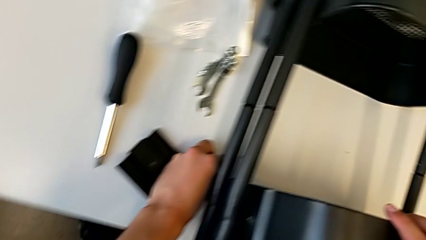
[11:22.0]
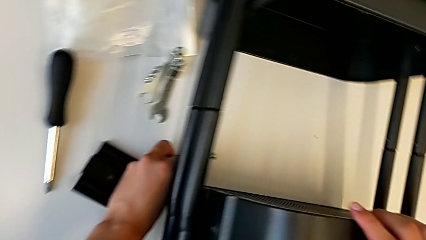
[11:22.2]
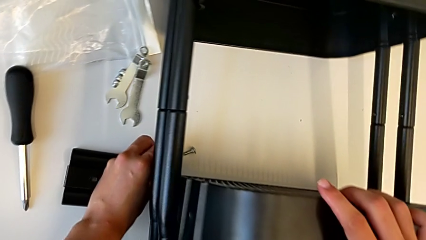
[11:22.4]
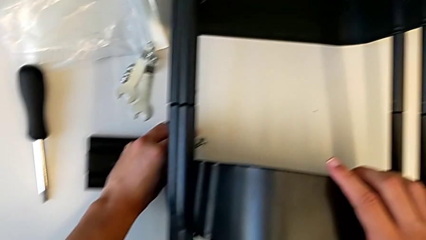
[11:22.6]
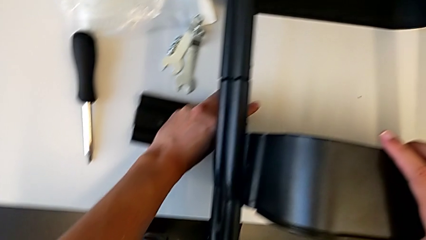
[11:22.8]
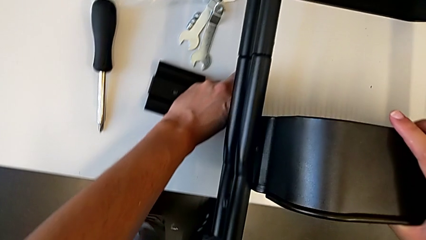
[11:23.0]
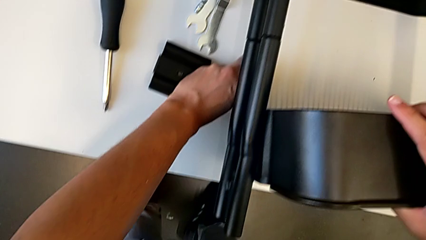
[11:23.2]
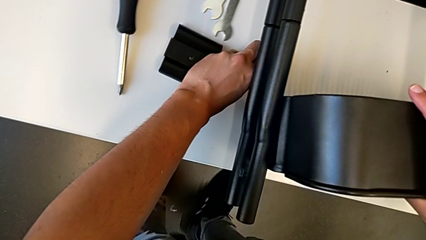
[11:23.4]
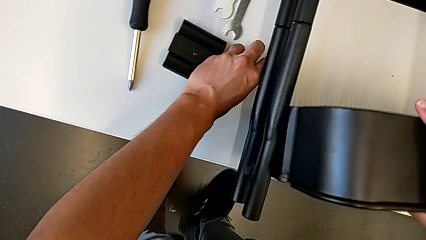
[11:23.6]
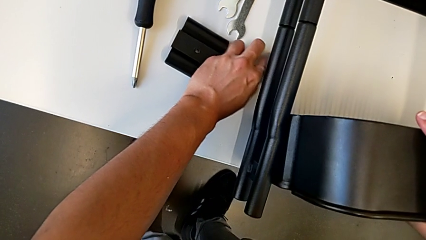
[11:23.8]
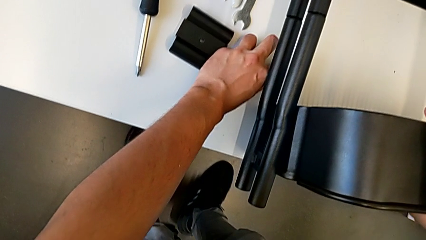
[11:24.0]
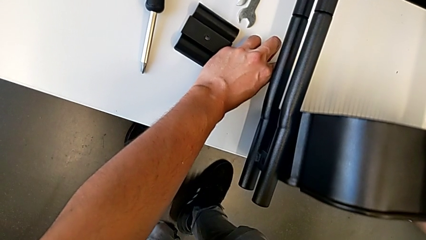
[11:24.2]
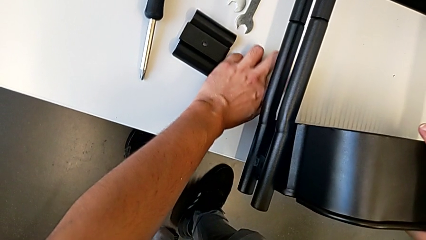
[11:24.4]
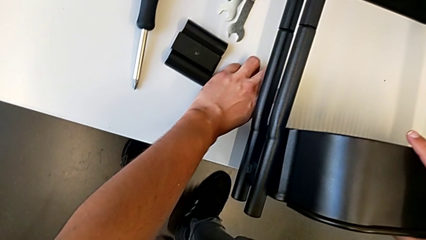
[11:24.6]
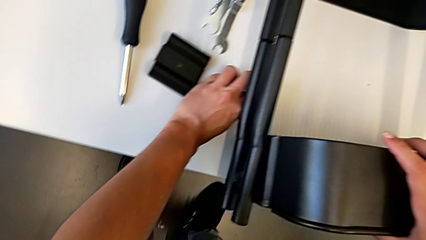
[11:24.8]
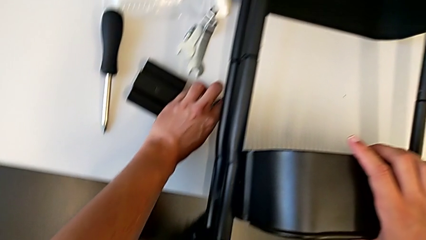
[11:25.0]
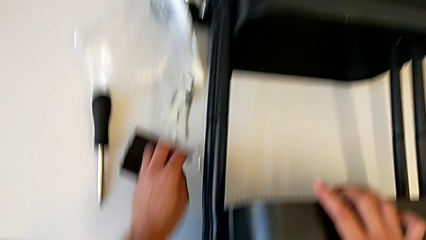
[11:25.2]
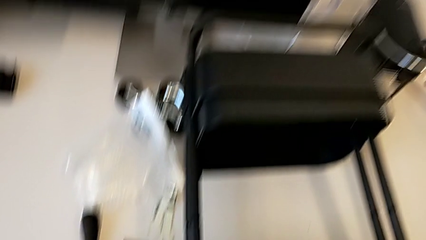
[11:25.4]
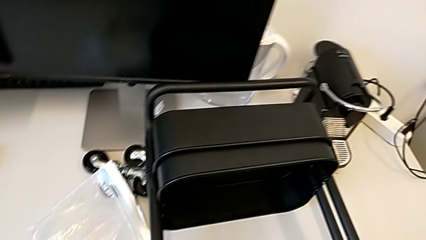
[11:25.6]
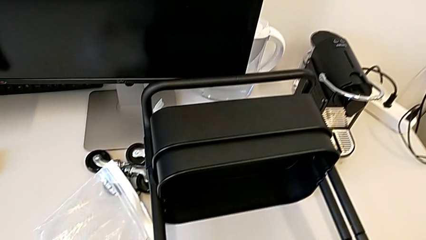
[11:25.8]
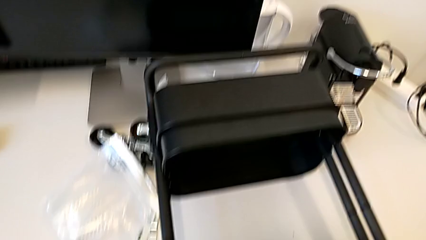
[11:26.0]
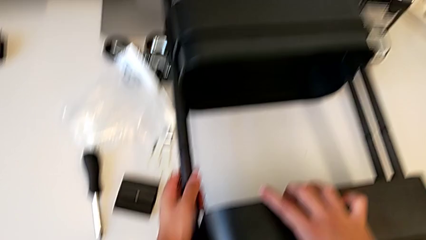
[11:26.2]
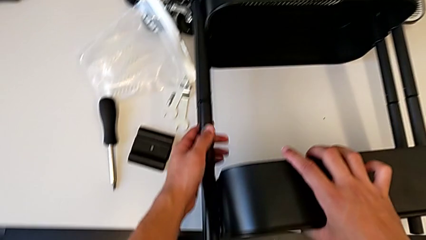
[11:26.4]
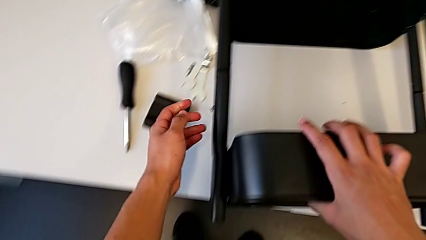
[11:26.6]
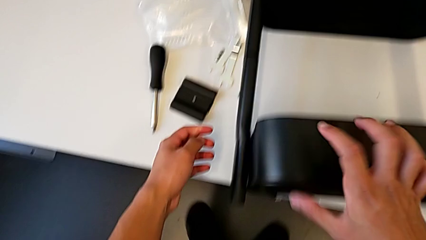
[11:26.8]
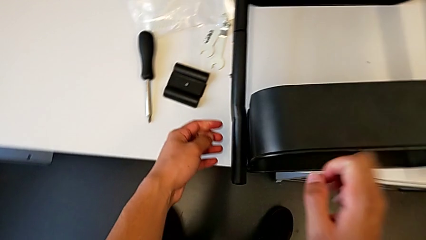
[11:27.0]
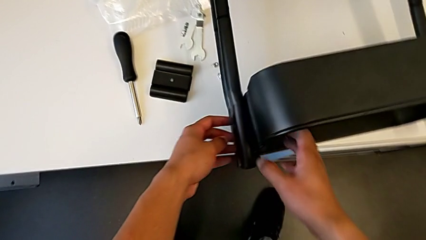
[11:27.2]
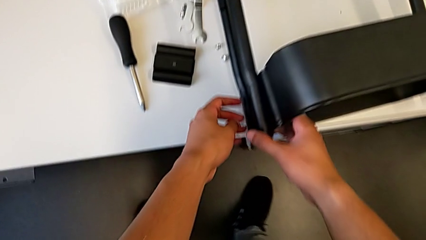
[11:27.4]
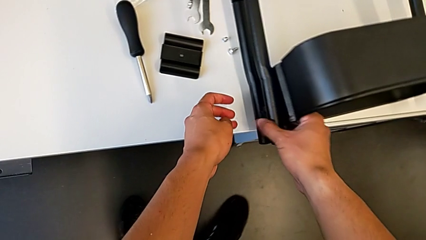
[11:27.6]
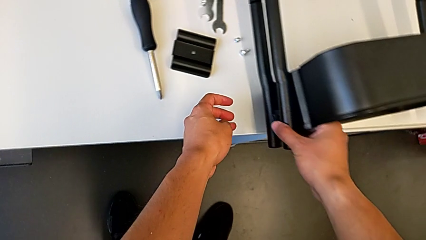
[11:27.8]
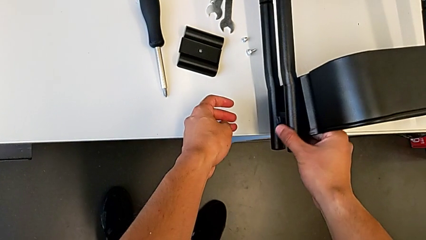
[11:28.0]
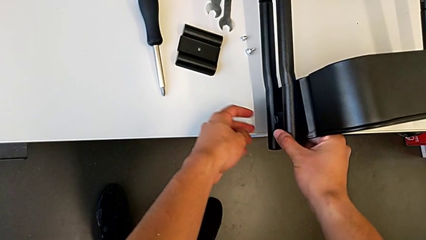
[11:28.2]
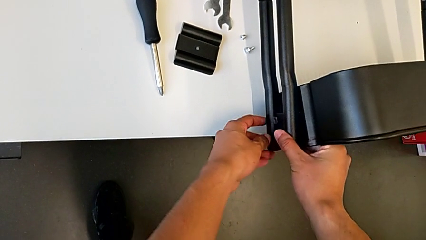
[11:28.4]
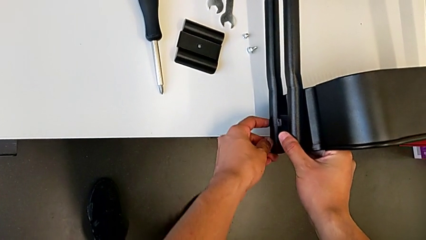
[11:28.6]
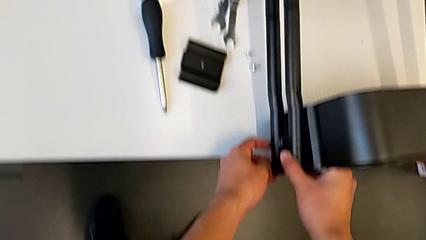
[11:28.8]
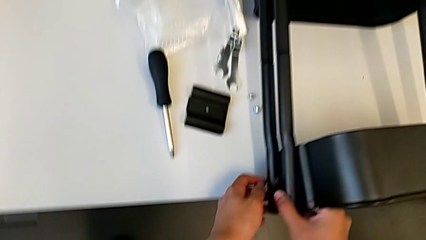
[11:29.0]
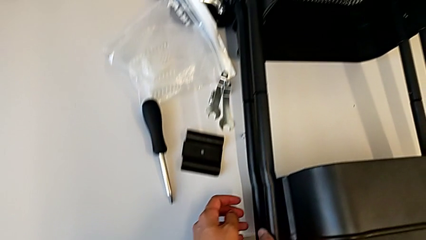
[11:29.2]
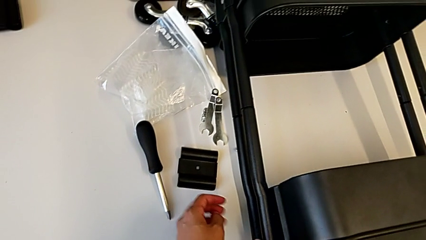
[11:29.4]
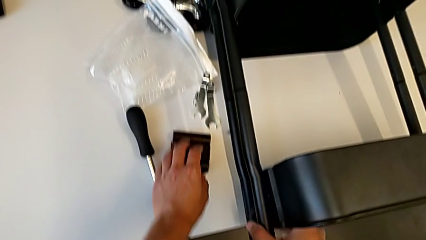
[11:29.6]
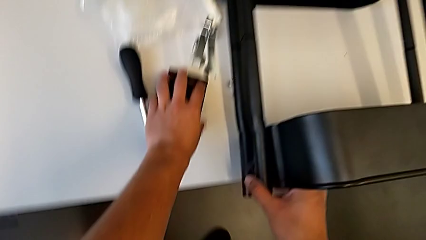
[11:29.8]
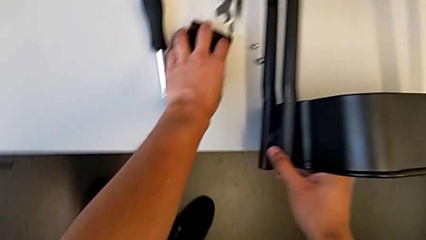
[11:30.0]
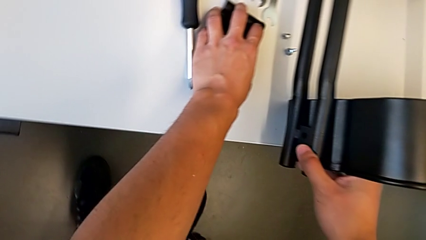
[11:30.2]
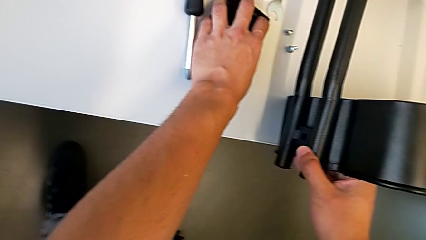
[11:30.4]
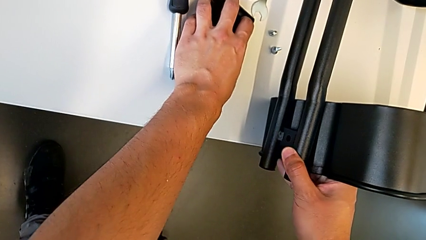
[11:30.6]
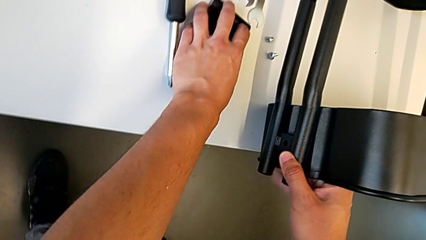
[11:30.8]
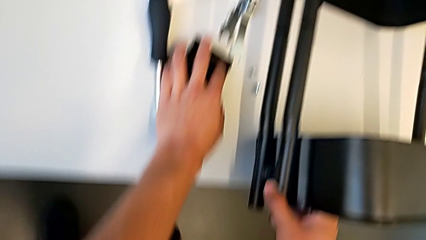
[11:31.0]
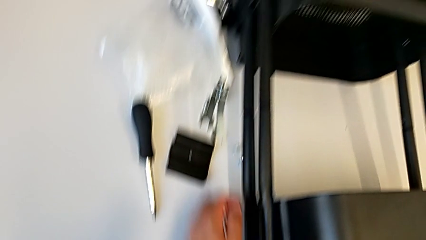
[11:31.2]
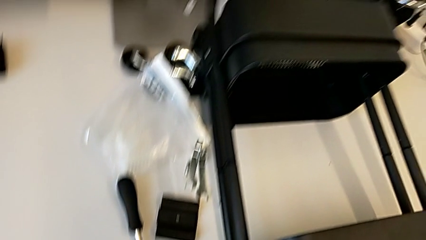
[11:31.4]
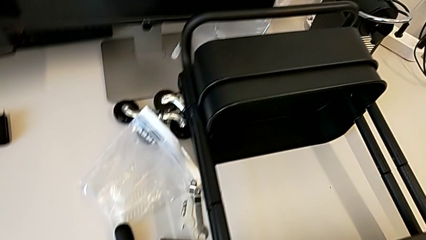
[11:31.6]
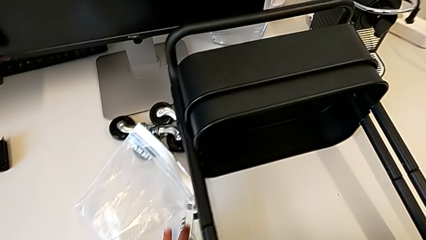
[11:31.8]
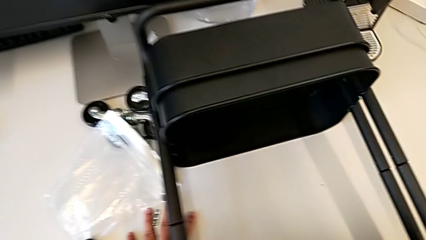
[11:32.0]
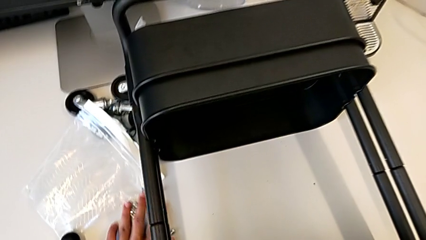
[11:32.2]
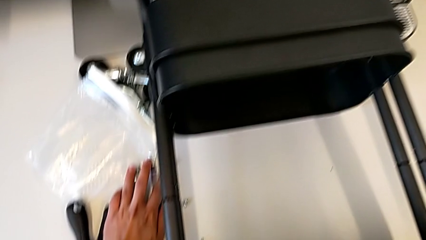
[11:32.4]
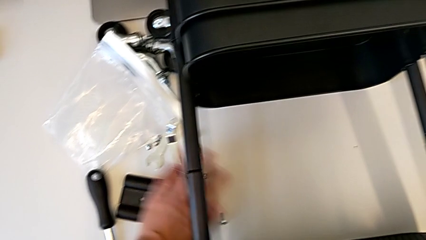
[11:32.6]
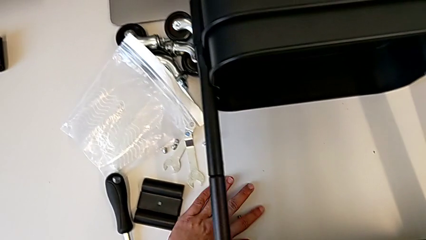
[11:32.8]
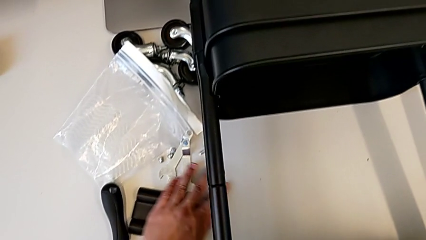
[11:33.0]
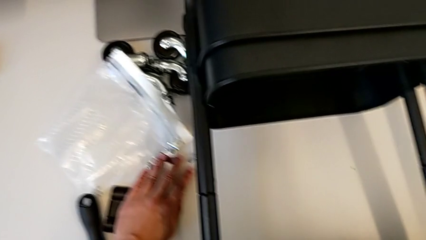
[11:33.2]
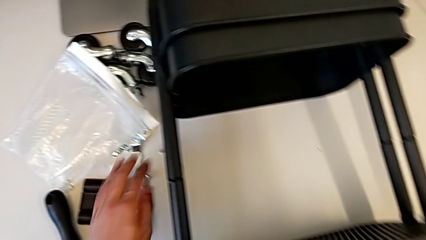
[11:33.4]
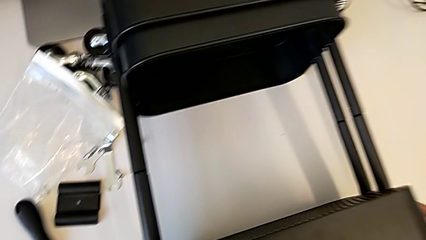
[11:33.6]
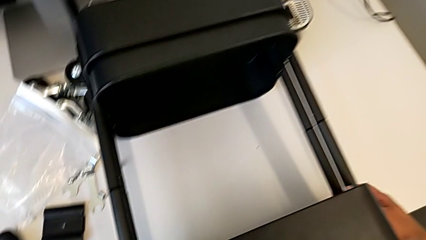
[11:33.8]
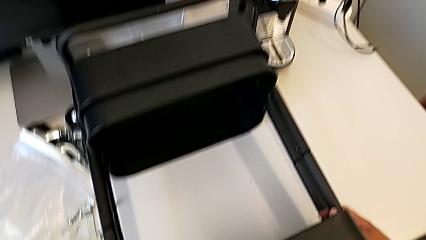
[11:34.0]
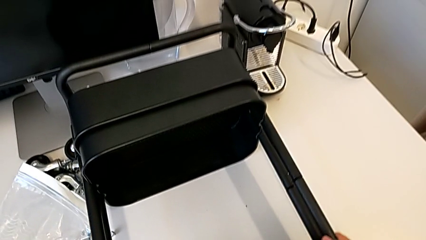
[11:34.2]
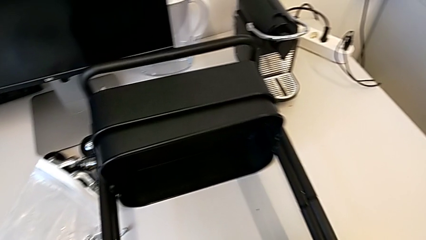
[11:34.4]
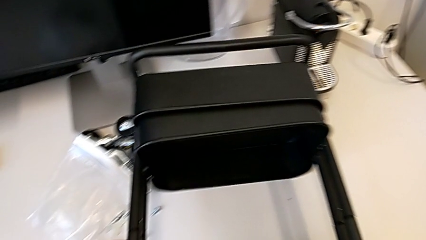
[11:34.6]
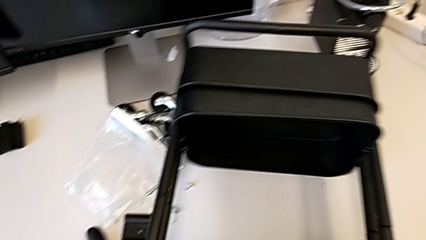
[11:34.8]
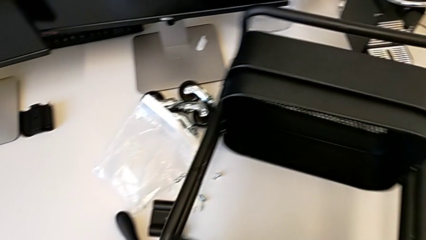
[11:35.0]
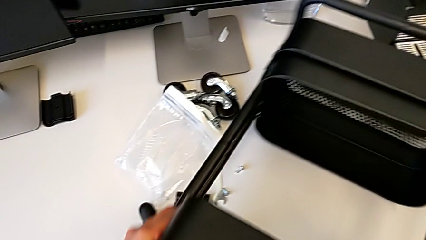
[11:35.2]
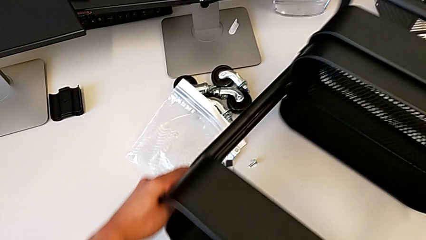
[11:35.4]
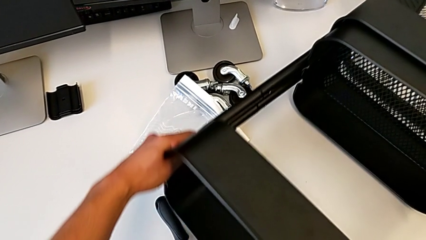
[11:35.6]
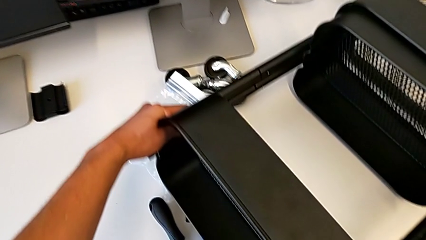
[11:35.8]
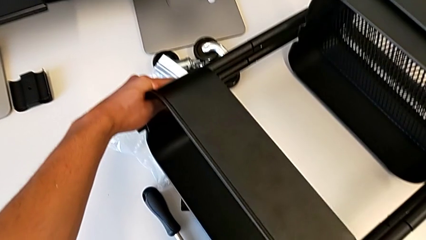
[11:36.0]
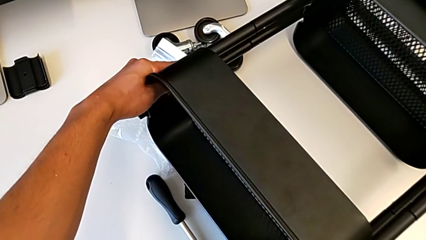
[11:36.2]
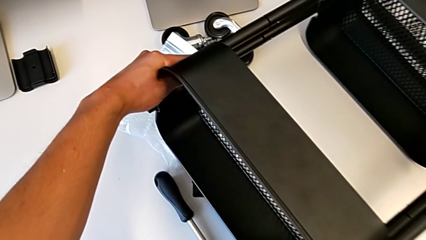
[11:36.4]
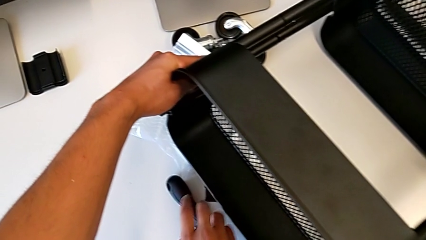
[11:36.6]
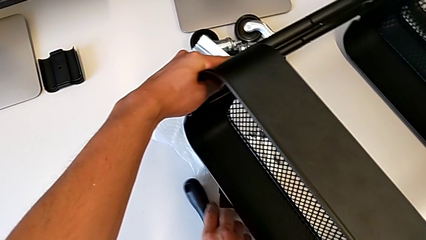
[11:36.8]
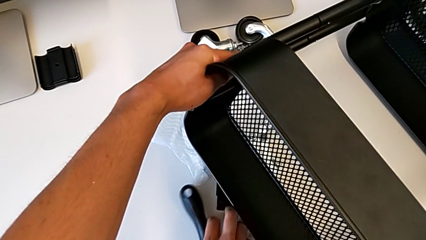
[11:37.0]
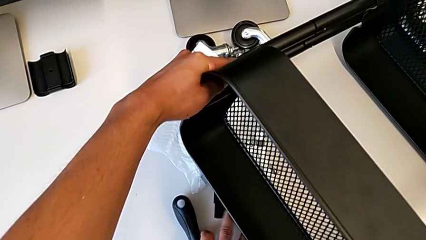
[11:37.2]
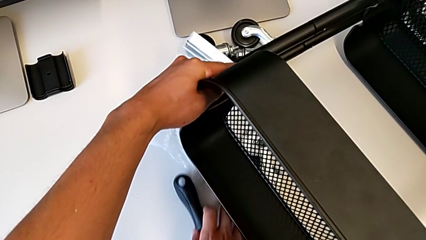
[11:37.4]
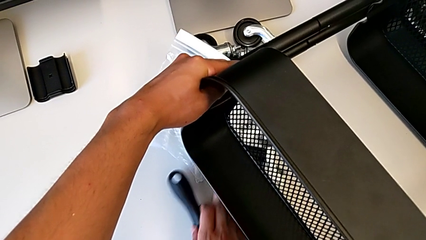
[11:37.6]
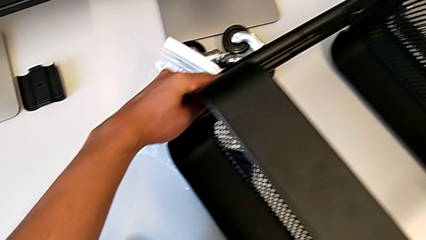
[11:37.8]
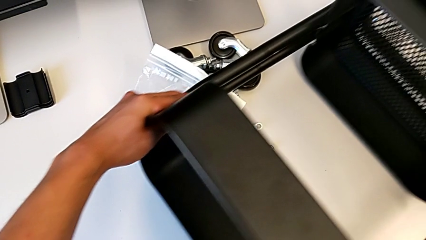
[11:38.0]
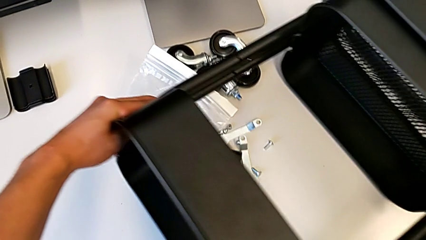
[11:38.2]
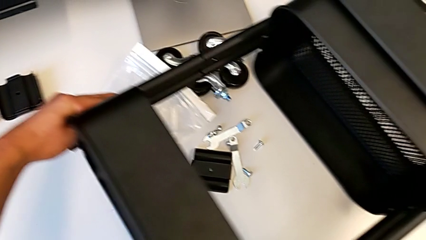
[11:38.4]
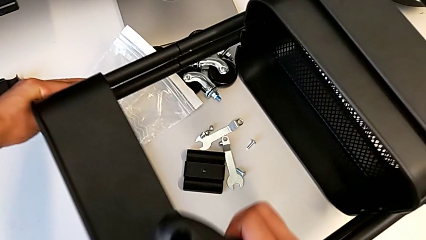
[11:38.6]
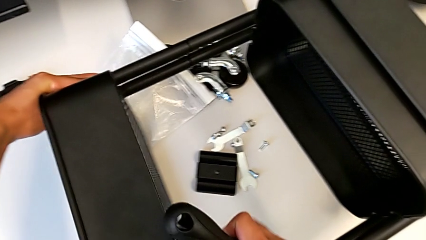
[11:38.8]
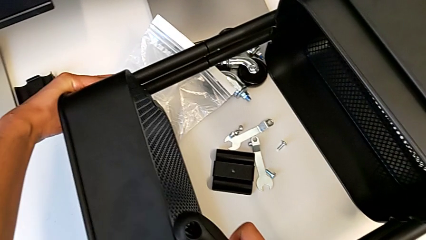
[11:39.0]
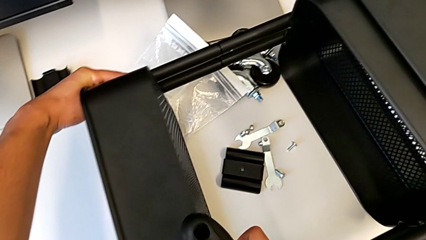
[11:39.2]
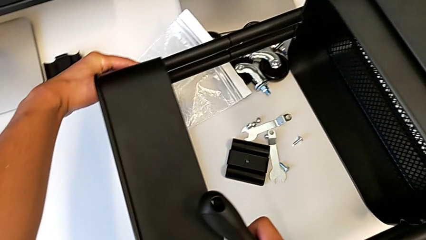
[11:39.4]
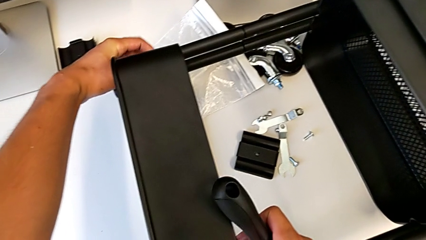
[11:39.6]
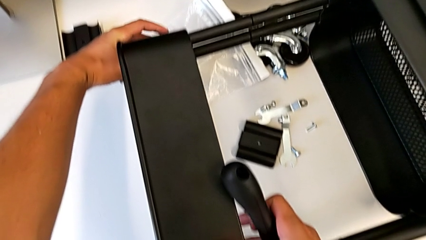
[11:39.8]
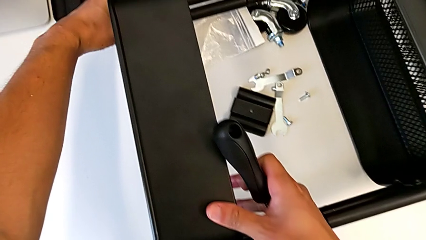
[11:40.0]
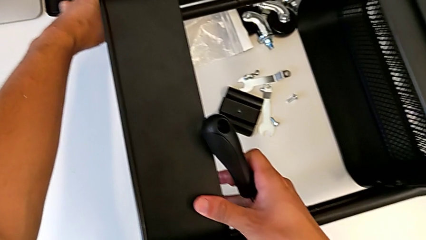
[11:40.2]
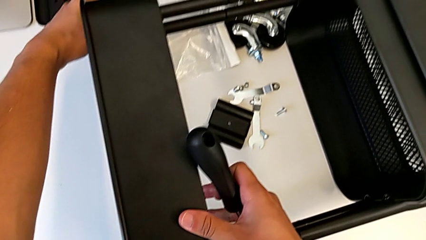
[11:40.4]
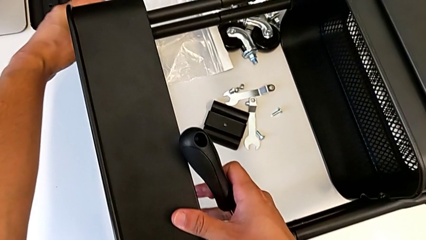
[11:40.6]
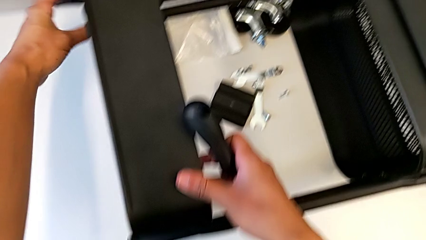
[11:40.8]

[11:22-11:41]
The camera wearer is screwing the first brackets of the bottom table. They inspect the top grid tray, hold the bracket, slide the hexagonal wrench, slide the bolt, slide the utility cart and begin to grab the screwdriver.
